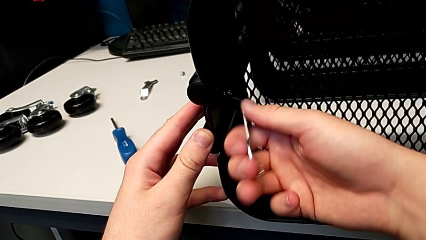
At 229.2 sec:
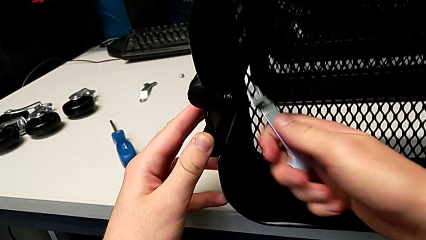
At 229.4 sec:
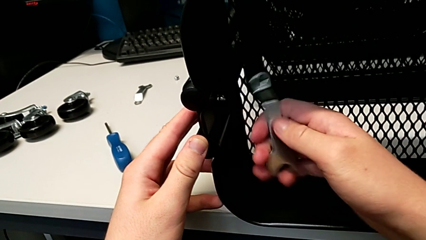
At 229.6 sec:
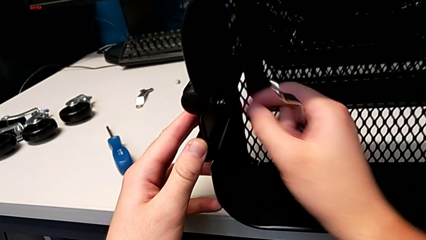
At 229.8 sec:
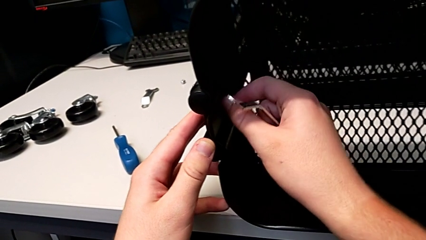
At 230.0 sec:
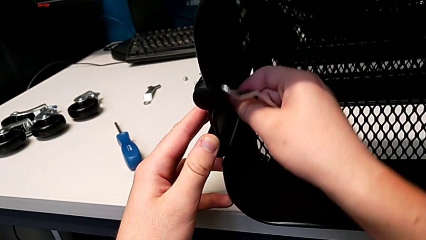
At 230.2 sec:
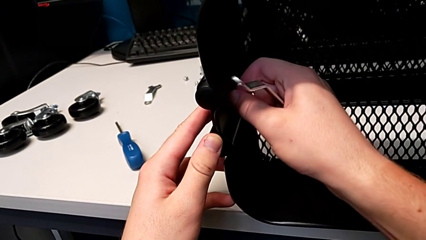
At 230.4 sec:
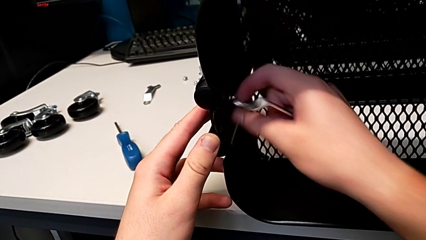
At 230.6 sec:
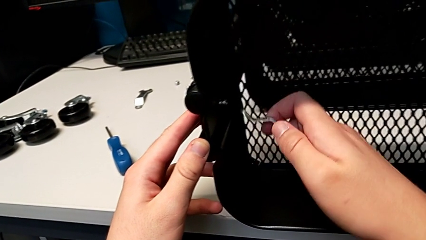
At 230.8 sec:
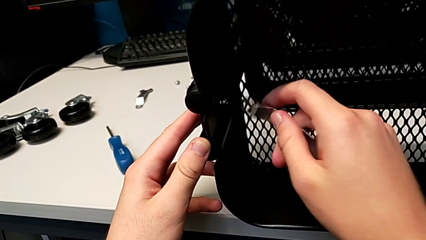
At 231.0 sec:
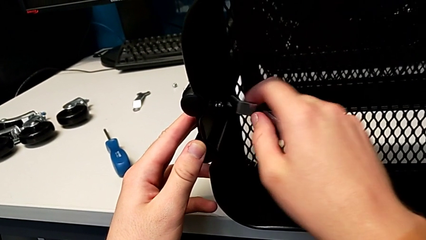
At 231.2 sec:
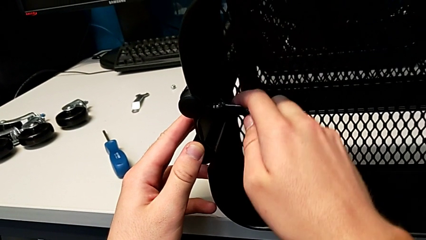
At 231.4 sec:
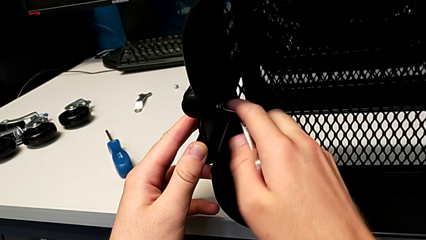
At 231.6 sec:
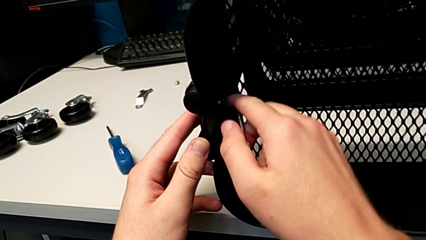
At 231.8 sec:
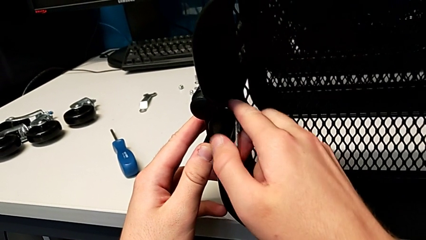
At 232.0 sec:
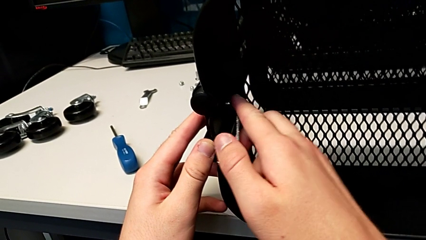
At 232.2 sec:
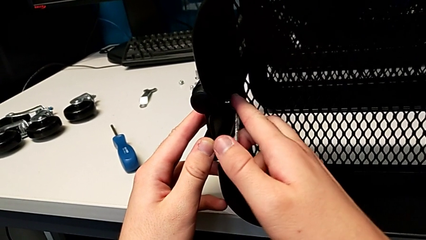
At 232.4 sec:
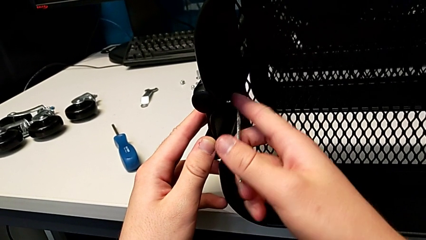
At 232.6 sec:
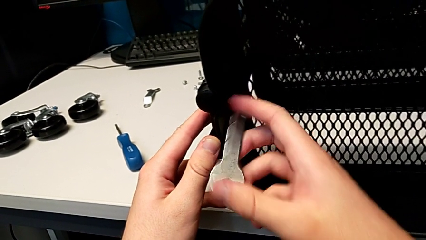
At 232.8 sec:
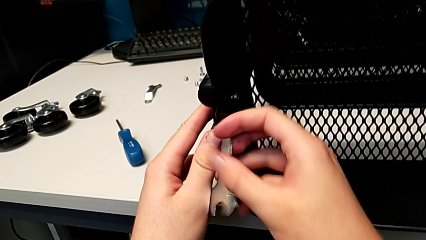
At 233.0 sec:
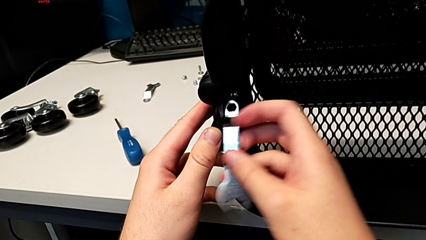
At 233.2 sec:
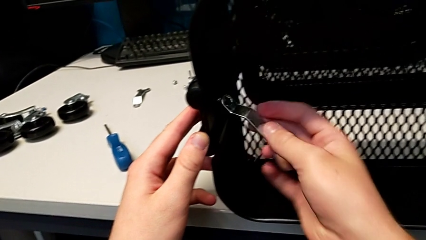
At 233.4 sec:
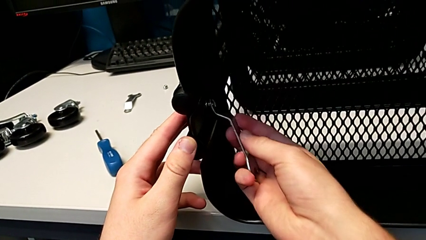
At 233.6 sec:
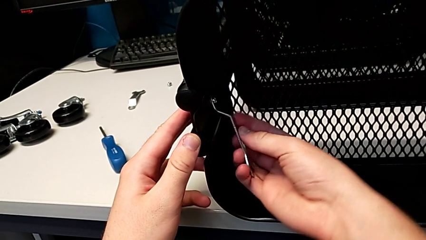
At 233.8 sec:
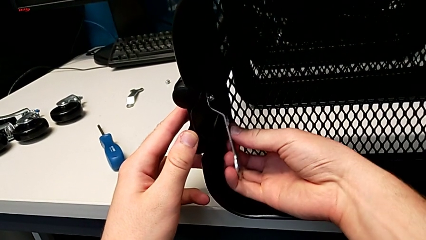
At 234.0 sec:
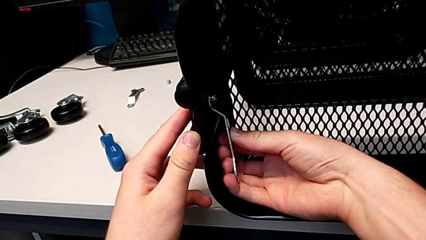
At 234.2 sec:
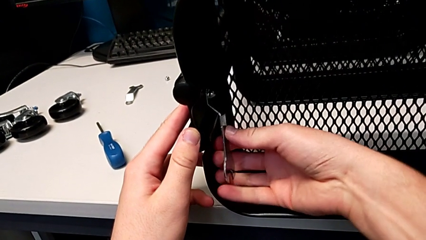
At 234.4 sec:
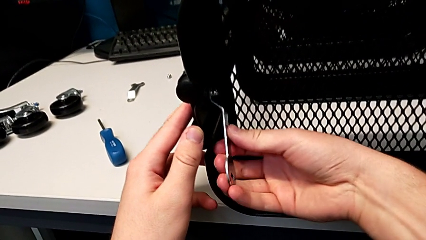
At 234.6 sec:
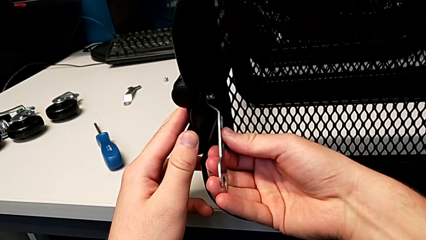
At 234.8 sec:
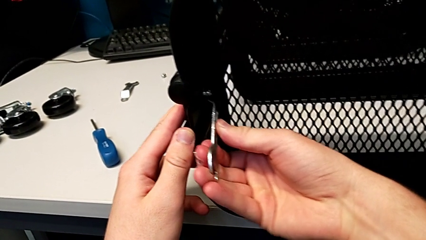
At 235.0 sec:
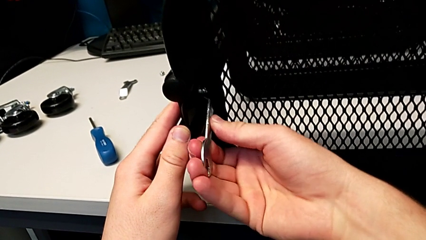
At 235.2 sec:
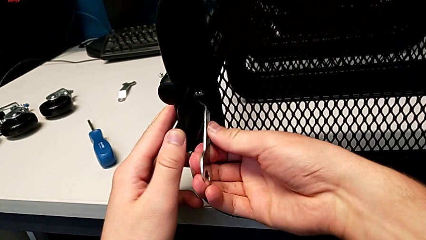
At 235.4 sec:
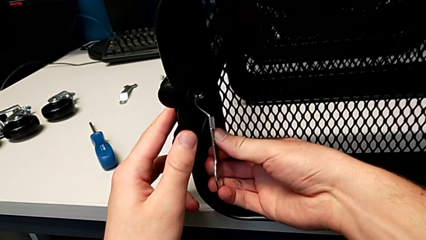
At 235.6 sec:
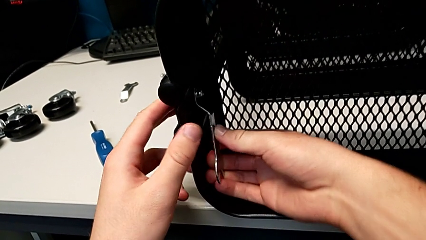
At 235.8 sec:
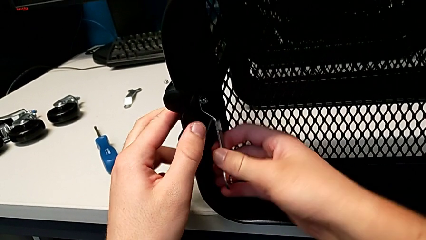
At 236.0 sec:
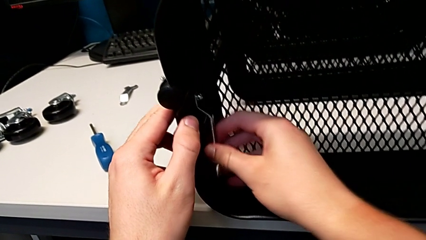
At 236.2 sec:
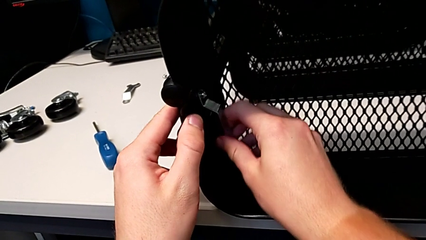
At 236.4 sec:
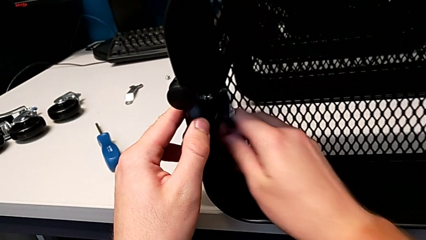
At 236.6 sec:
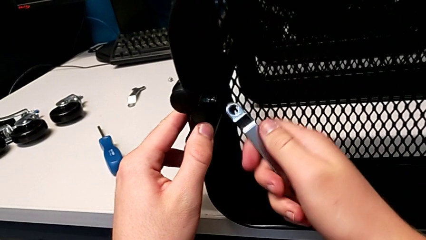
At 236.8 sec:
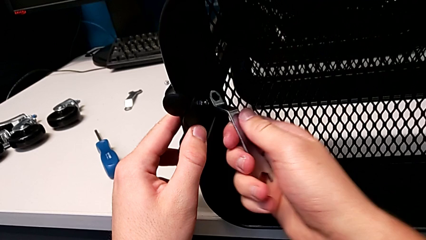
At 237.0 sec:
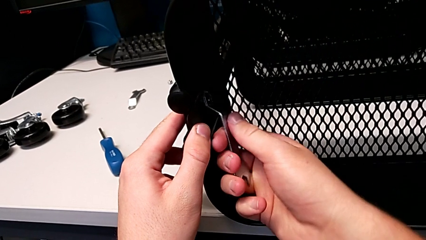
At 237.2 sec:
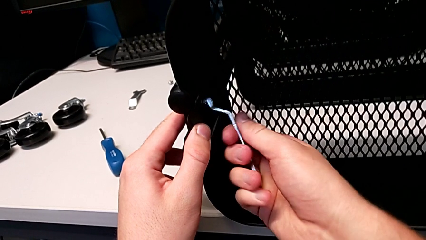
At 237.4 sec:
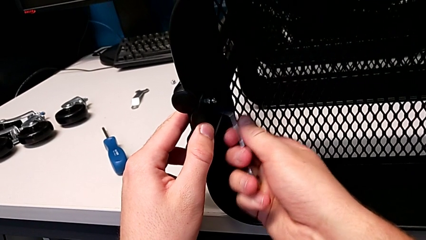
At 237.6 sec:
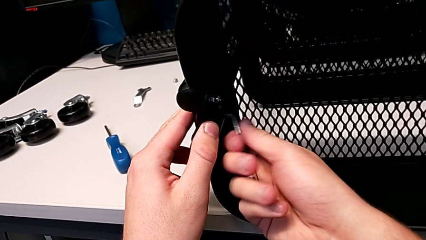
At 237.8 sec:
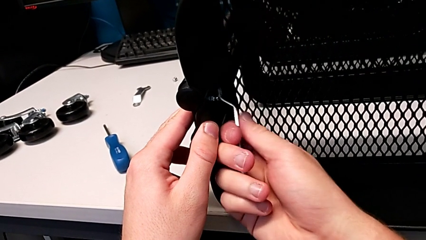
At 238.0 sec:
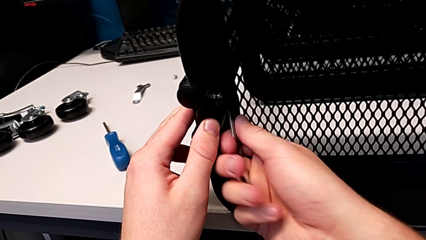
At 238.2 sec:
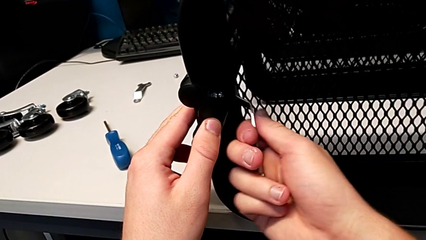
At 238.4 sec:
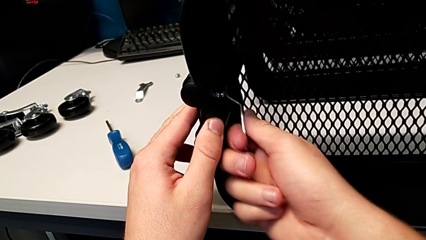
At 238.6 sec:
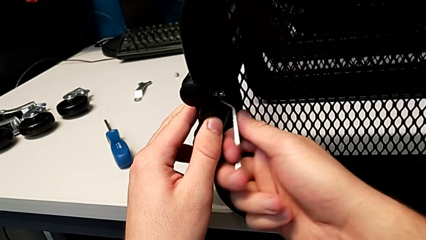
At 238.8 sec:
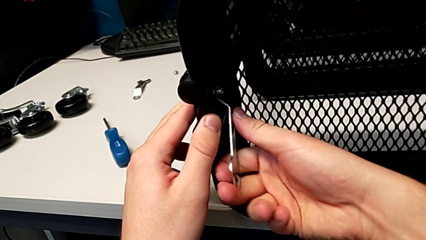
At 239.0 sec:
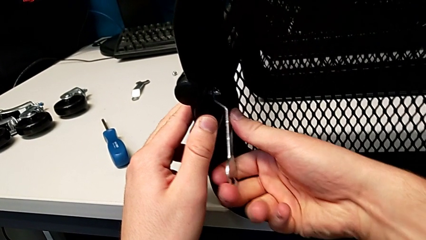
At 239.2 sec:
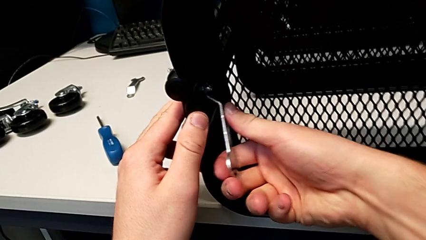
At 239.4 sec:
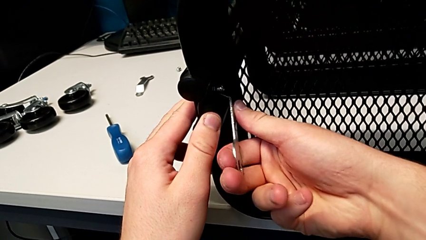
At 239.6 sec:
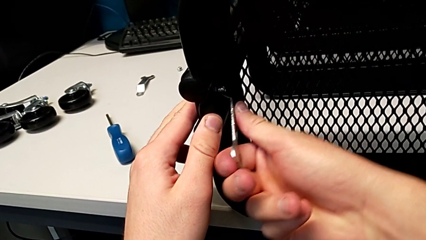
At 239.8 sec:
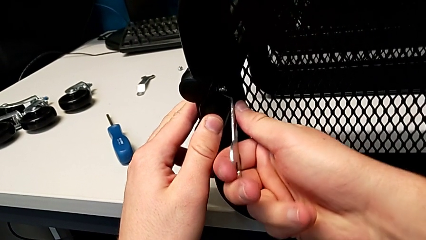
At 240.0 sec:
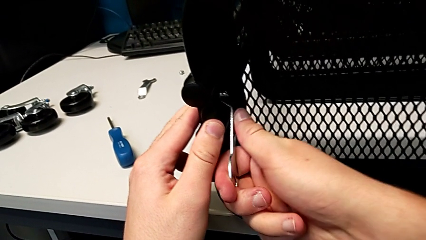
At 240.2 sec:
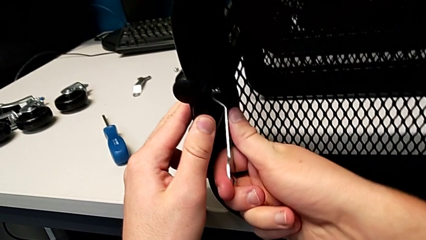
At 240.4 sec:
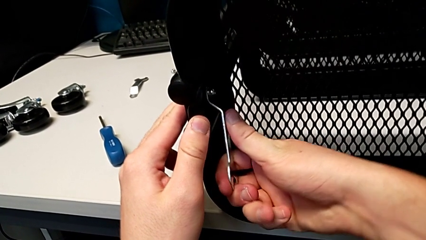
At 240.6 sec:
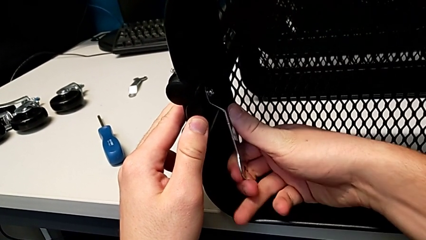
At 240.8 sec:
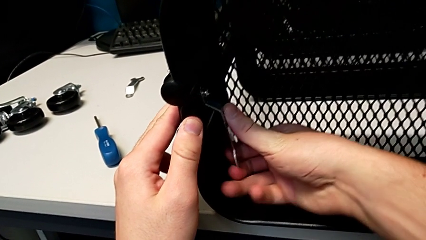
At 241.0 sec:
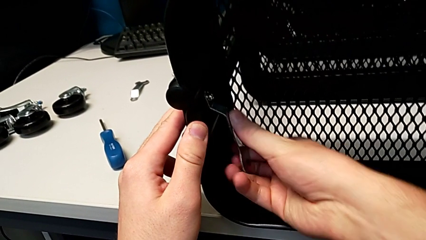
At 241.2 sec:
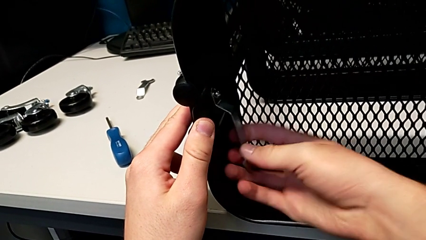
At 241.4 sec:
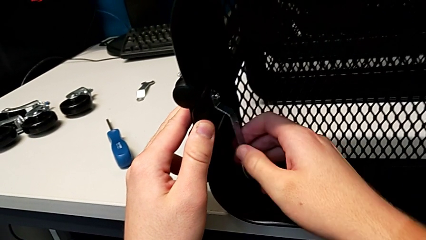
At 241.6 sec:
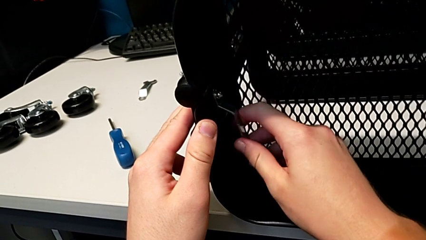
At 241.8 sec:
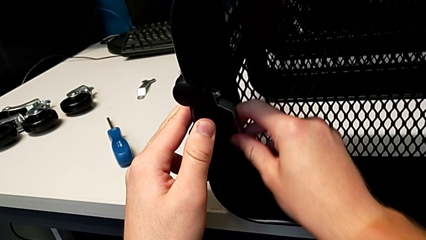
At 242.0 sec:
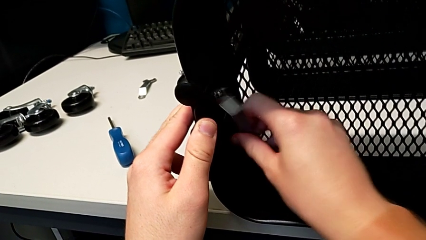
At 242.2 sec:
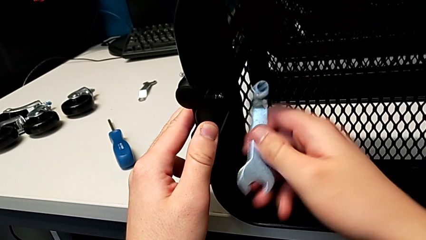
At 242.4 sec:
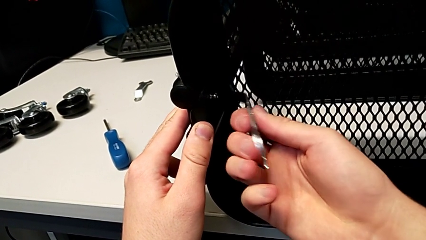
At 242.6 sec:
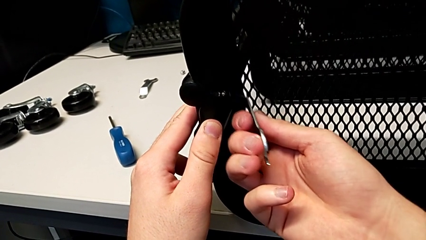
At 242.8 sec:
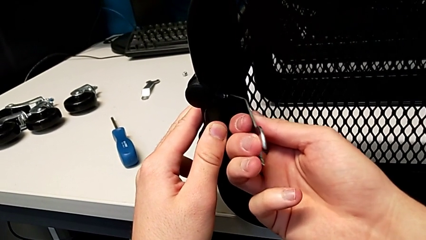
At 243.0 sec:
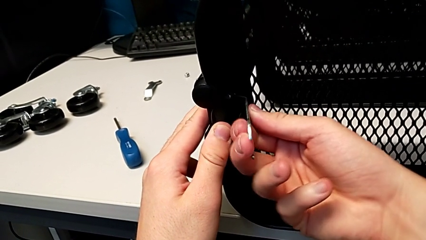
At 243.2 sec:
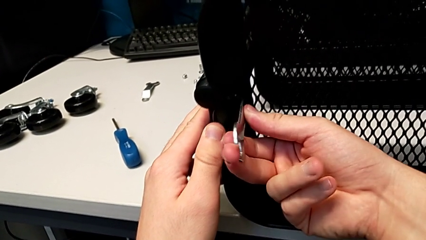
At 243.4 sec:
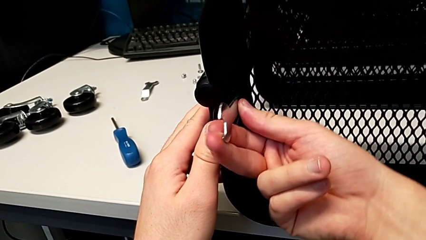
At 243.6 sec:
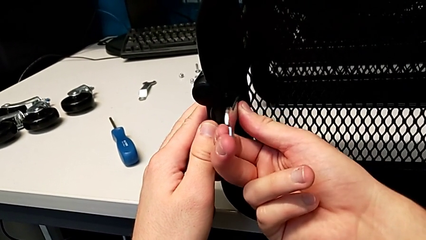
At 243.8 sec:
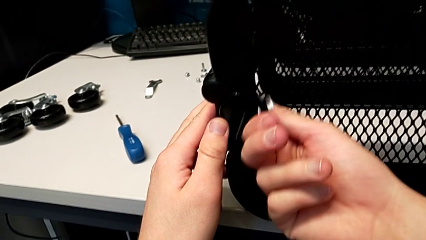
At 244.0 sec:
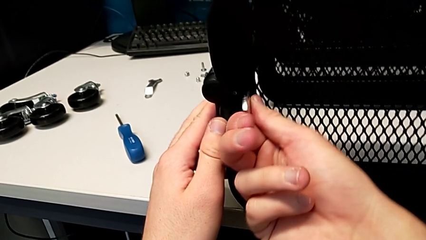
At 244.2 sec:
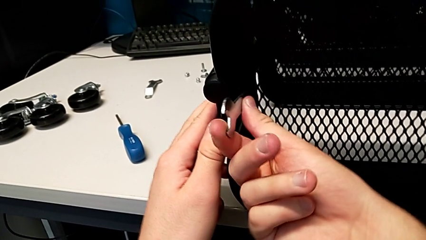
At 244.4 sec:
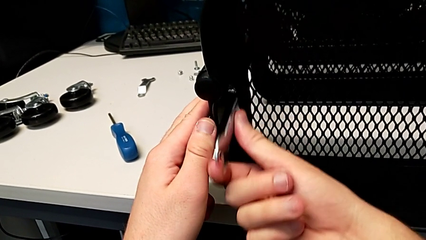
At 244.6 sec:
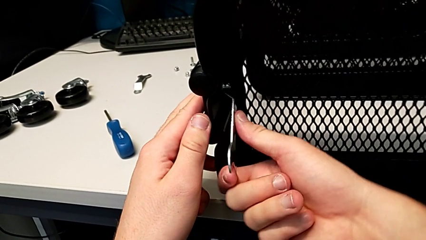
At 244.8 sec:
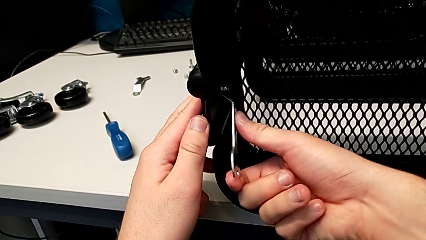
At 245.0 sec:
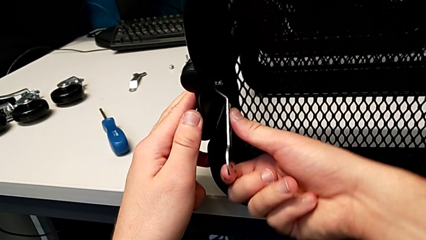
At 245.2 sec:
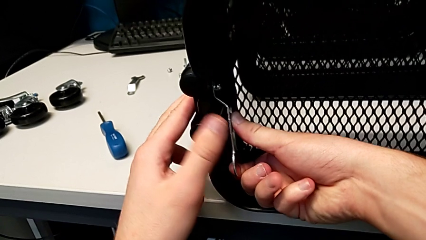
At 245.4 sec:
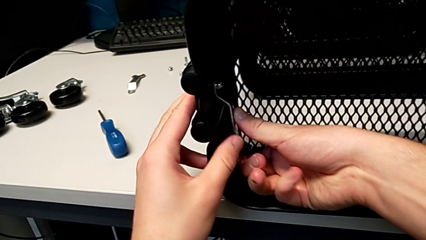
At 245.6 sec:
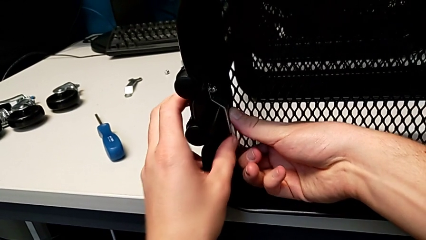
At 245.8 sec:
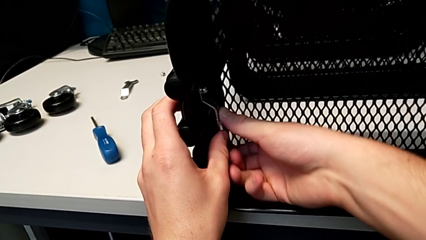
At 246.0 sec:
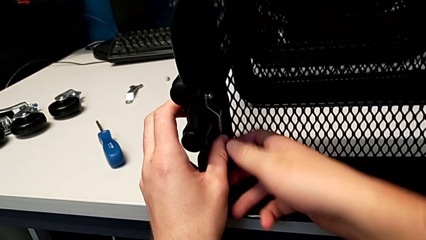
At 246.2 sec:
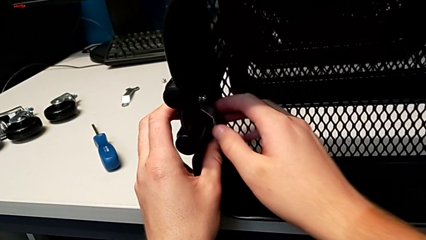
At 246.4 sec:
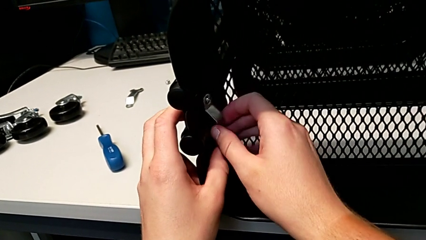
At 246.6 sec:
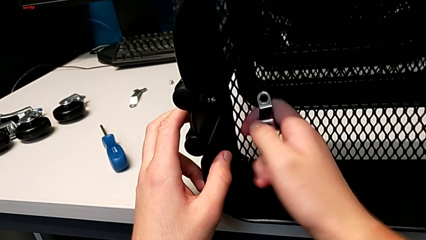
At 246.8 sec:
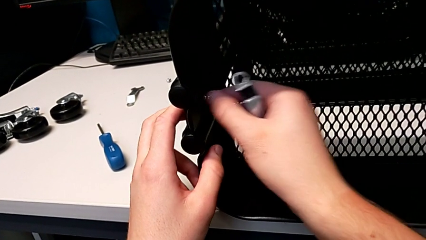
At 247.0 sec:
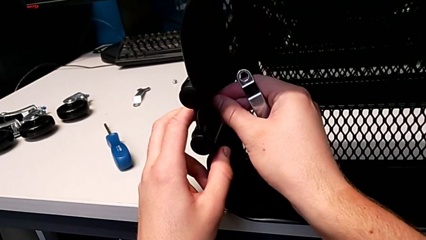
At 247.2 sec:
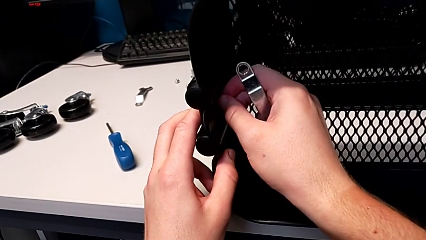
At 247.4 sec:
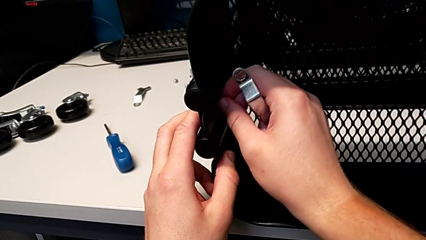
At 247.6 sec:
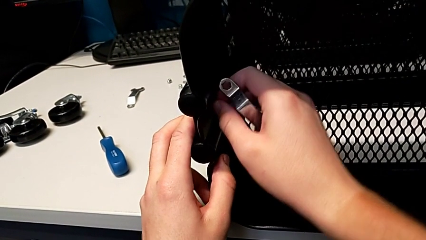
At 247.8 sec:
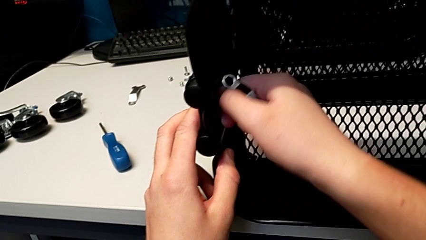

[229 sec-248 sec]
The camera wearer is unscrewing the left bracket of the top tray. They grab the third hexagon cap nut, unscrew it, insert the hexagonal wrench, unscrew the third hexagon cap nut, grab it and unscrew it.
